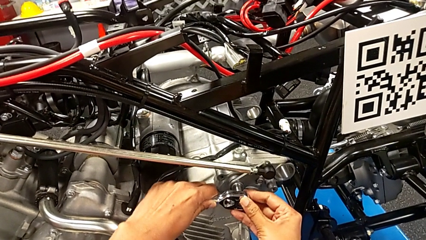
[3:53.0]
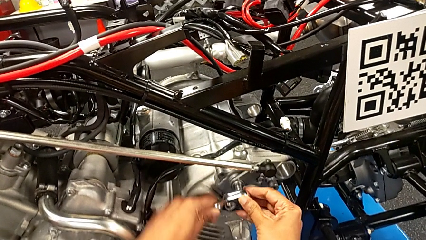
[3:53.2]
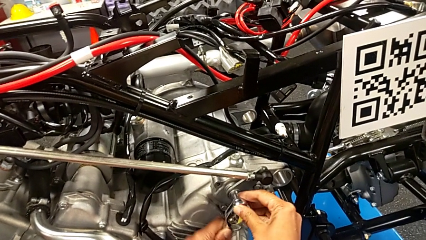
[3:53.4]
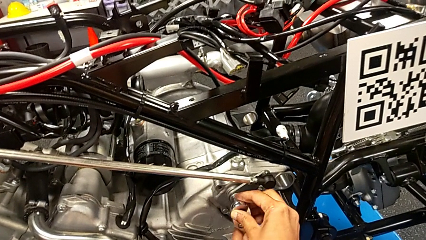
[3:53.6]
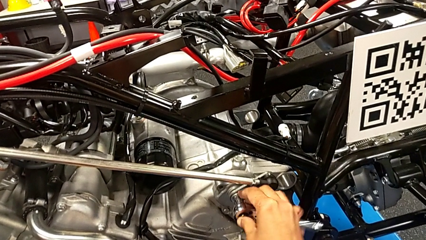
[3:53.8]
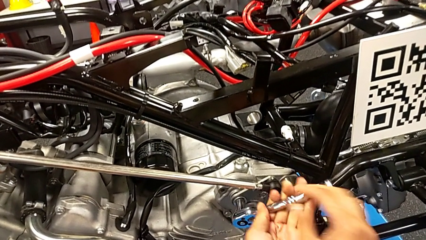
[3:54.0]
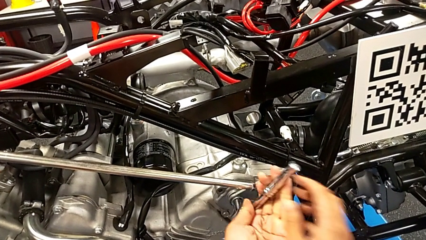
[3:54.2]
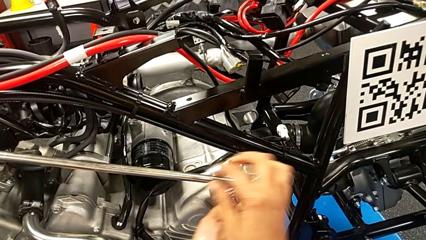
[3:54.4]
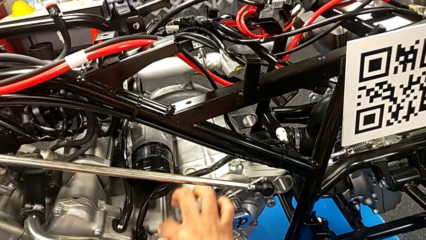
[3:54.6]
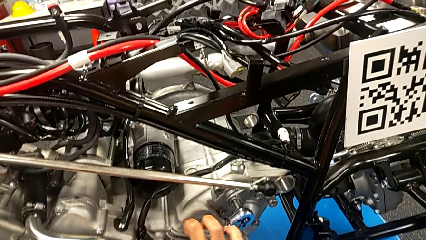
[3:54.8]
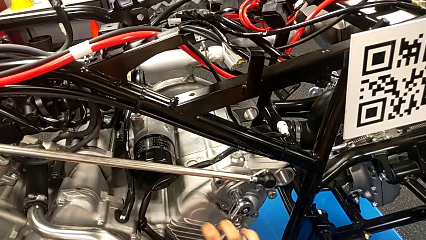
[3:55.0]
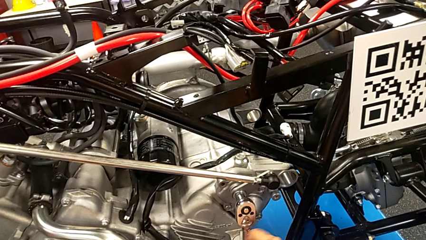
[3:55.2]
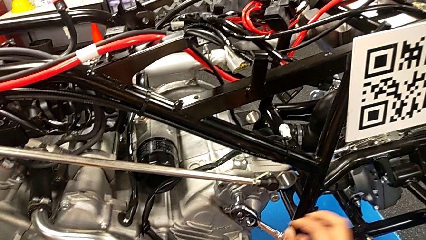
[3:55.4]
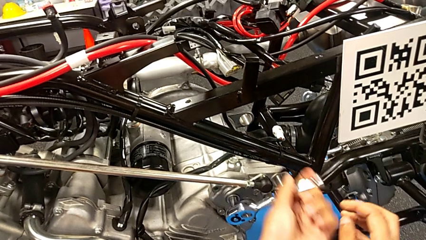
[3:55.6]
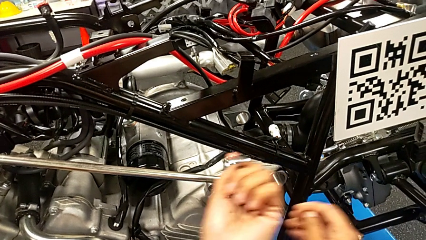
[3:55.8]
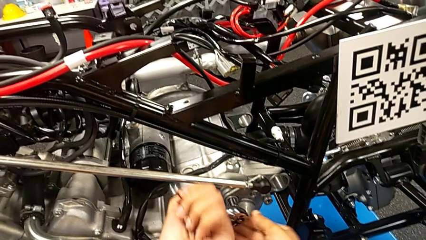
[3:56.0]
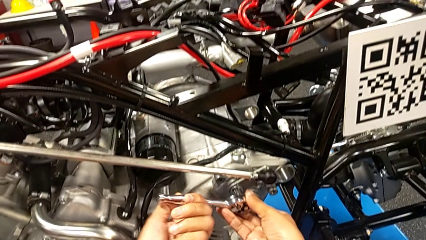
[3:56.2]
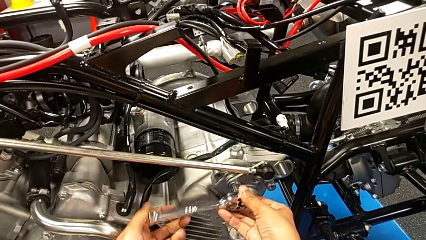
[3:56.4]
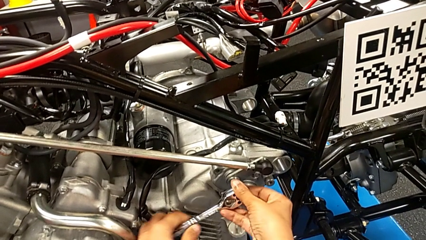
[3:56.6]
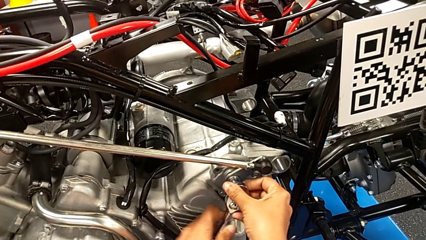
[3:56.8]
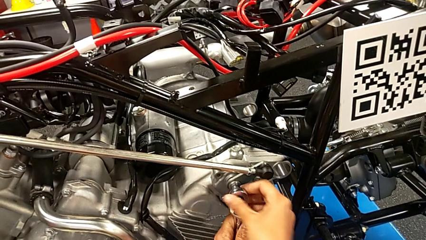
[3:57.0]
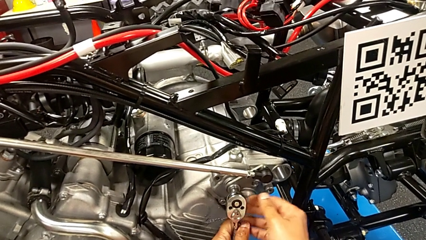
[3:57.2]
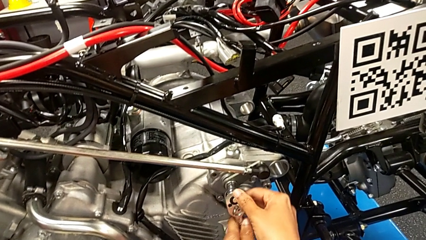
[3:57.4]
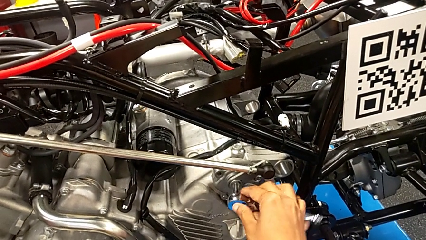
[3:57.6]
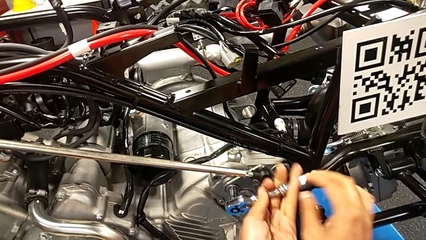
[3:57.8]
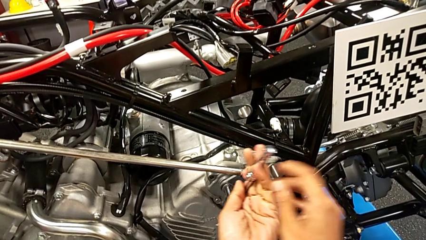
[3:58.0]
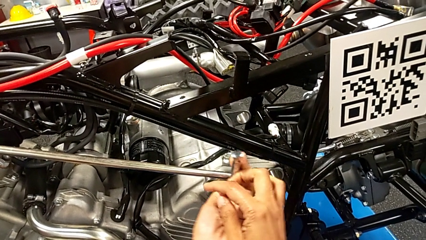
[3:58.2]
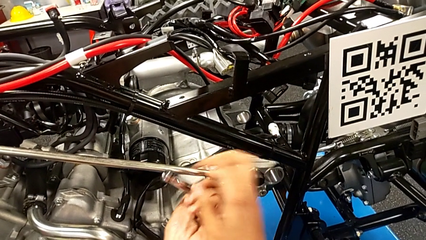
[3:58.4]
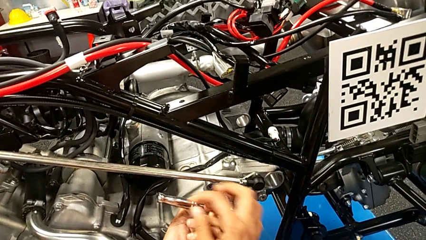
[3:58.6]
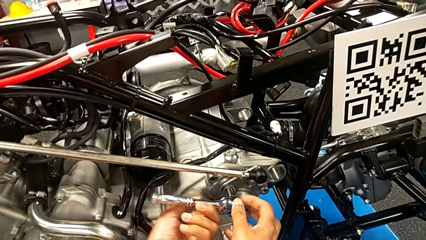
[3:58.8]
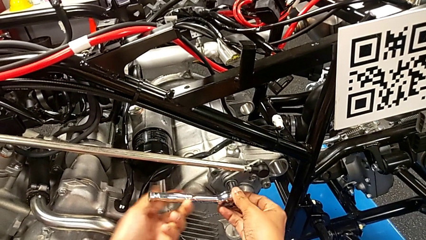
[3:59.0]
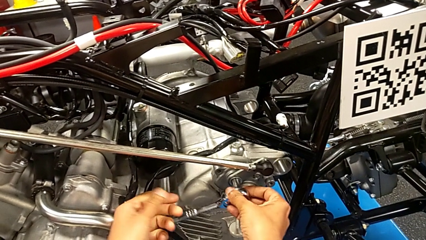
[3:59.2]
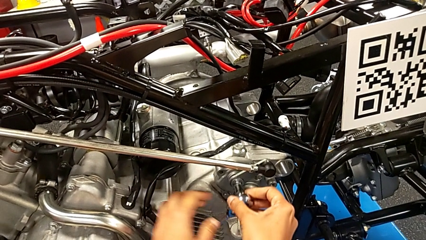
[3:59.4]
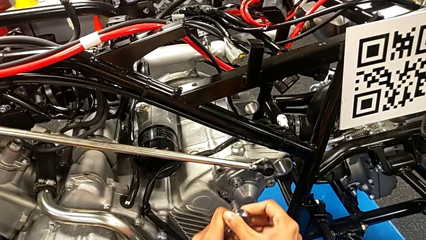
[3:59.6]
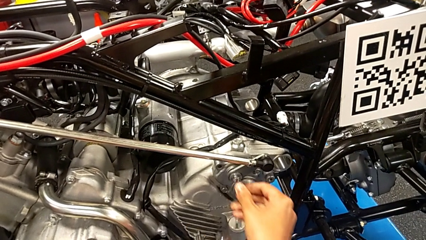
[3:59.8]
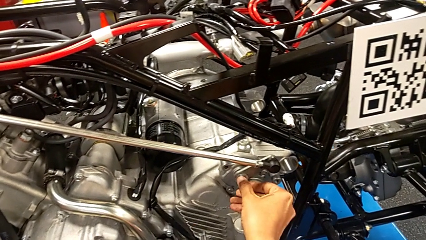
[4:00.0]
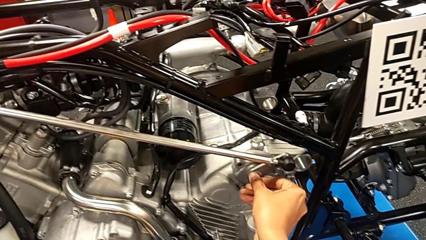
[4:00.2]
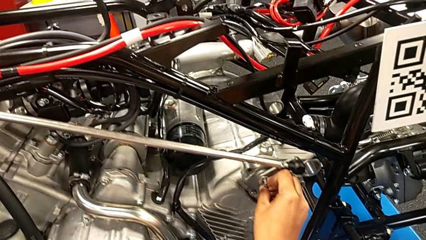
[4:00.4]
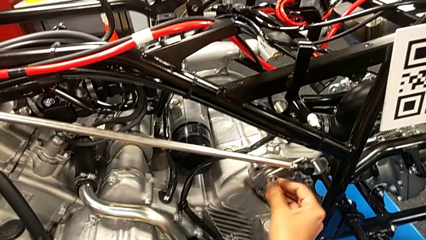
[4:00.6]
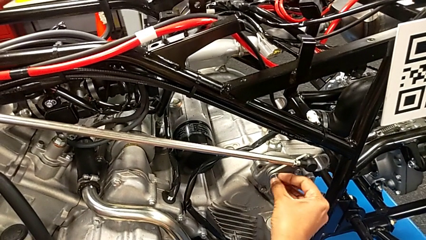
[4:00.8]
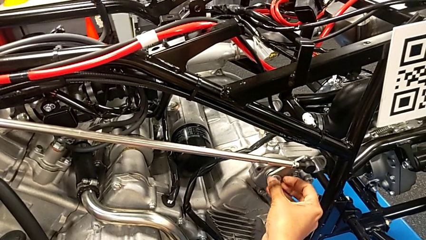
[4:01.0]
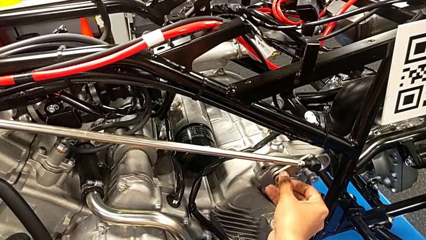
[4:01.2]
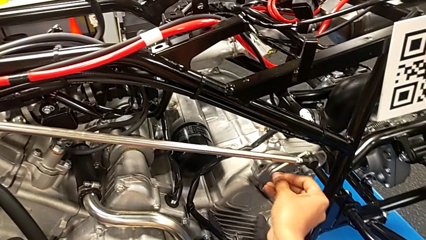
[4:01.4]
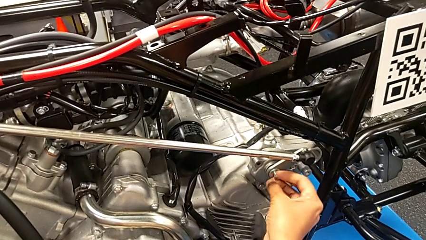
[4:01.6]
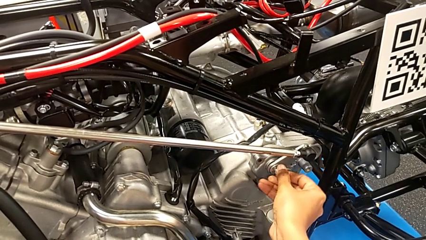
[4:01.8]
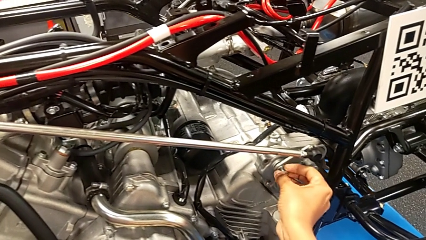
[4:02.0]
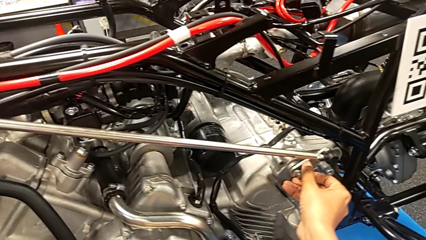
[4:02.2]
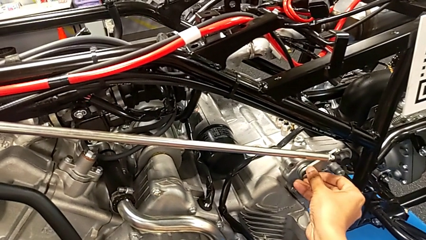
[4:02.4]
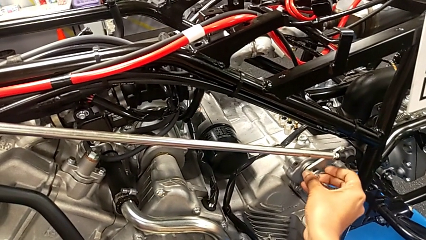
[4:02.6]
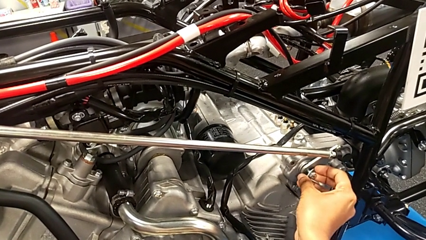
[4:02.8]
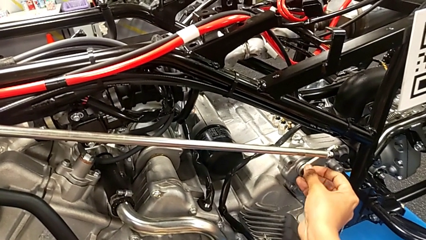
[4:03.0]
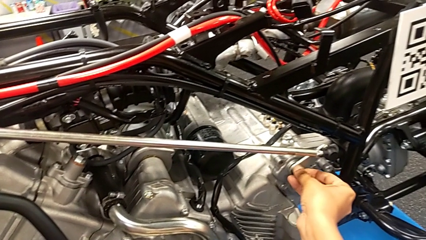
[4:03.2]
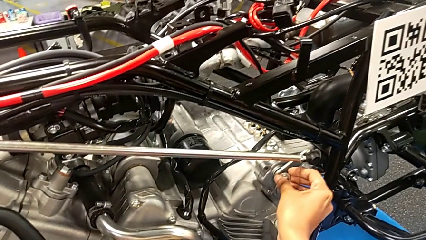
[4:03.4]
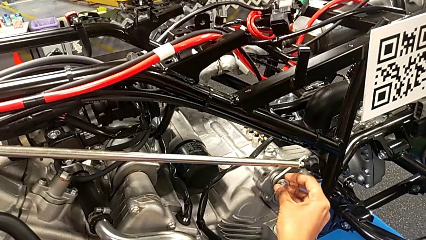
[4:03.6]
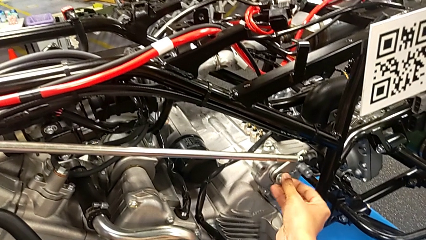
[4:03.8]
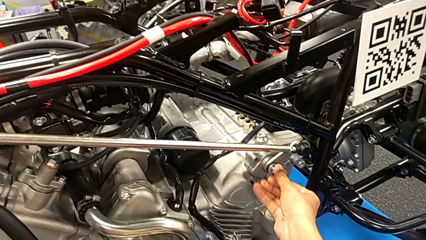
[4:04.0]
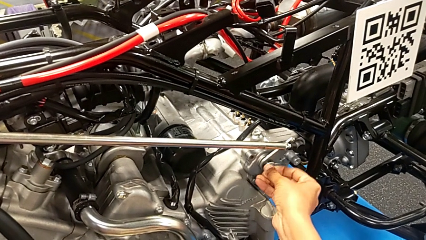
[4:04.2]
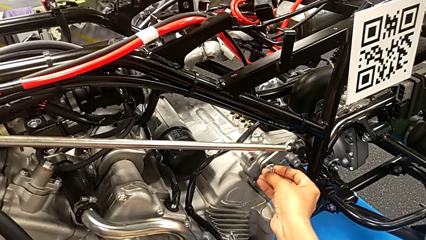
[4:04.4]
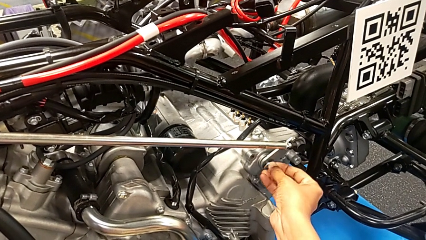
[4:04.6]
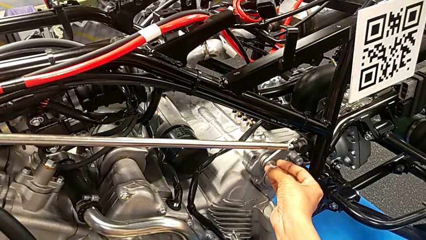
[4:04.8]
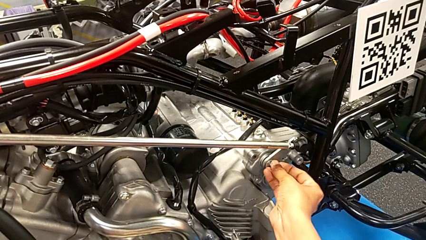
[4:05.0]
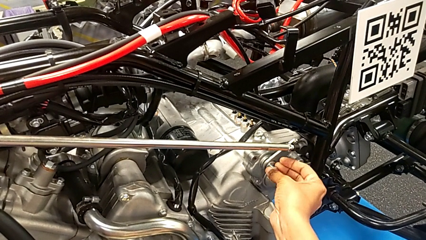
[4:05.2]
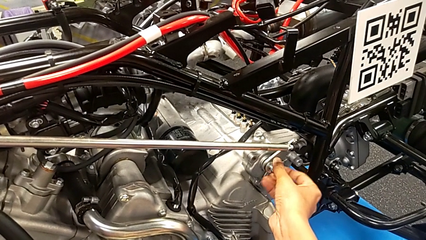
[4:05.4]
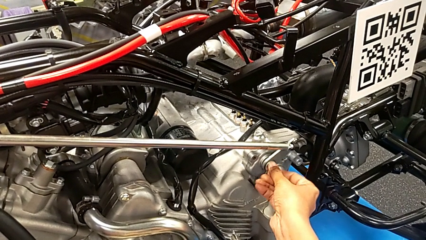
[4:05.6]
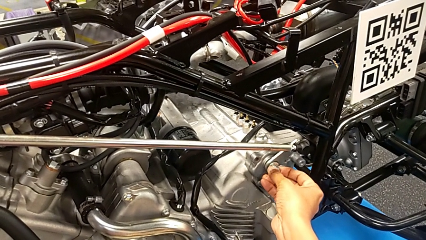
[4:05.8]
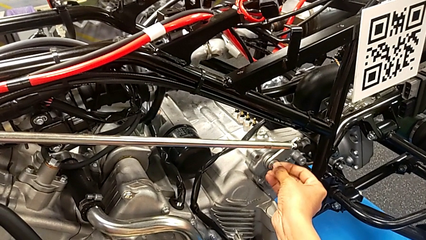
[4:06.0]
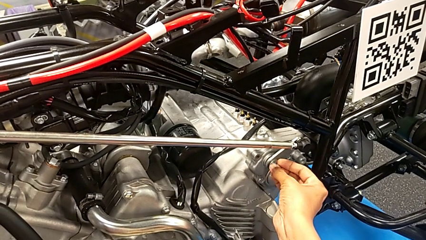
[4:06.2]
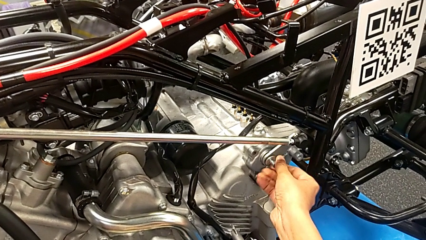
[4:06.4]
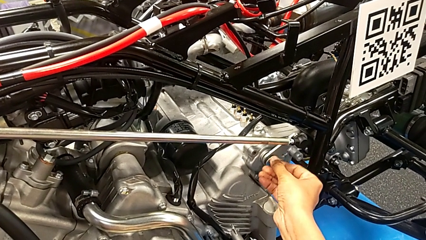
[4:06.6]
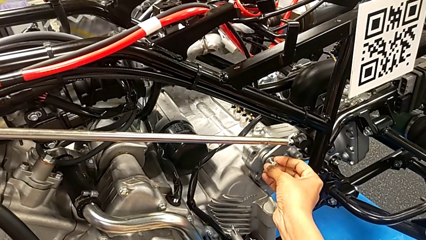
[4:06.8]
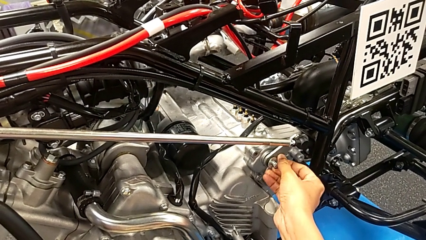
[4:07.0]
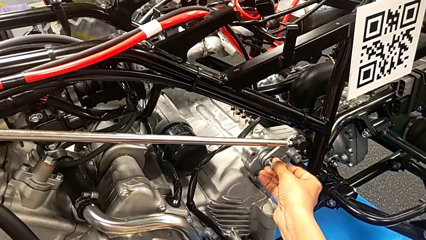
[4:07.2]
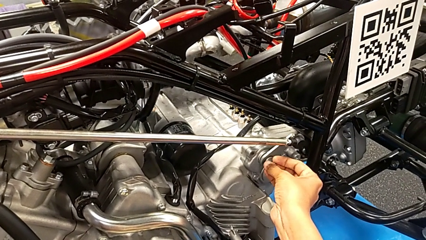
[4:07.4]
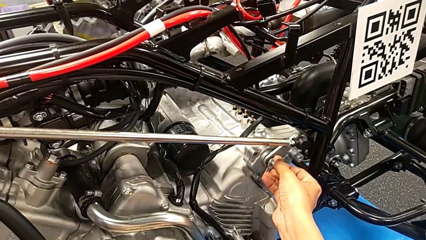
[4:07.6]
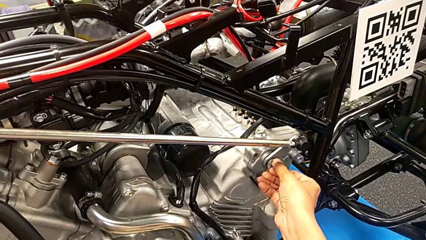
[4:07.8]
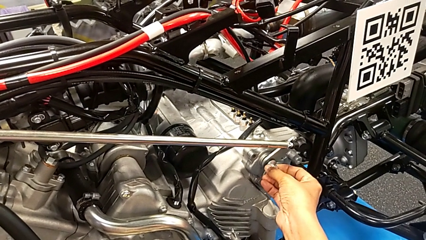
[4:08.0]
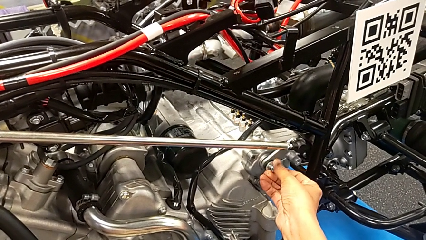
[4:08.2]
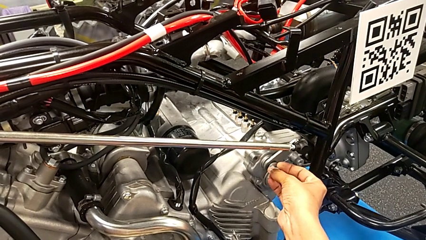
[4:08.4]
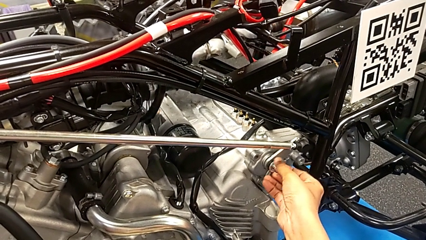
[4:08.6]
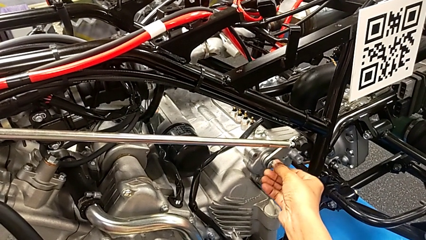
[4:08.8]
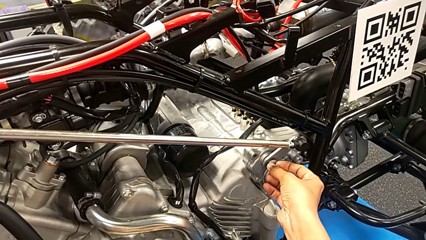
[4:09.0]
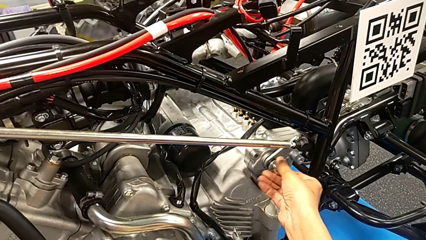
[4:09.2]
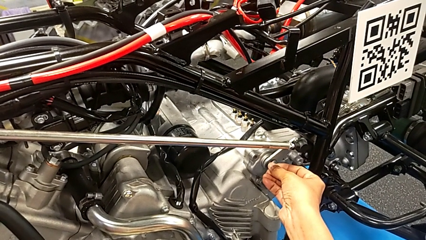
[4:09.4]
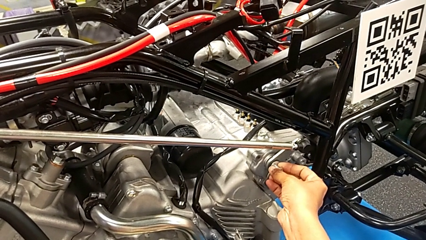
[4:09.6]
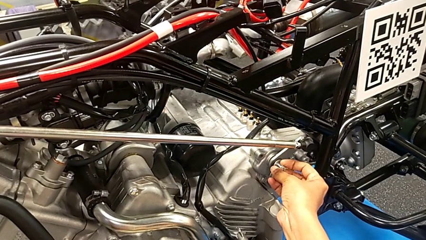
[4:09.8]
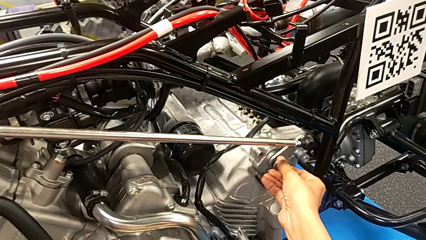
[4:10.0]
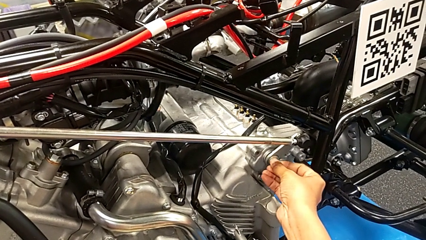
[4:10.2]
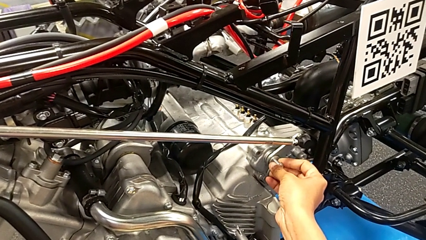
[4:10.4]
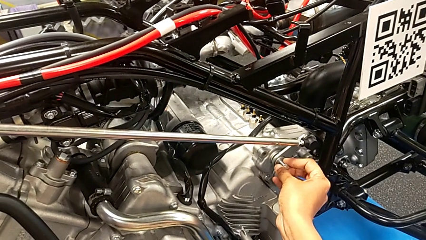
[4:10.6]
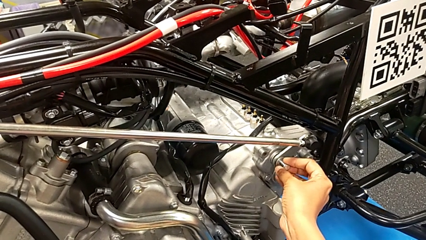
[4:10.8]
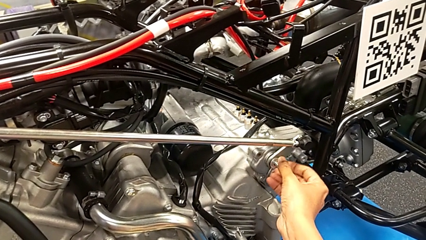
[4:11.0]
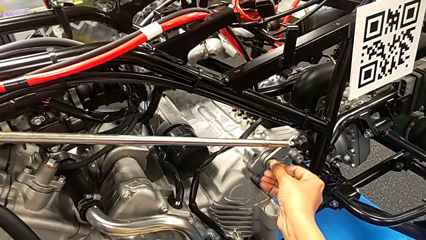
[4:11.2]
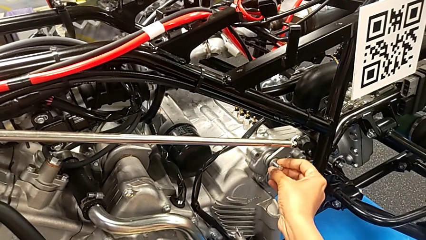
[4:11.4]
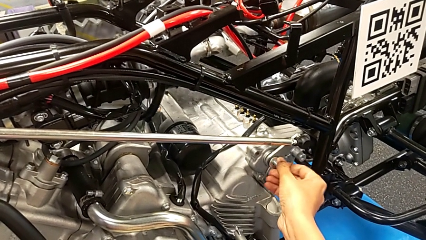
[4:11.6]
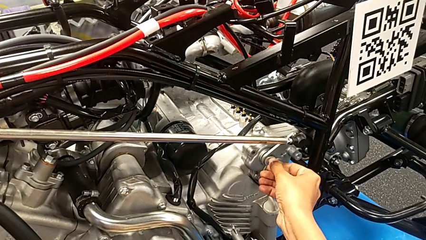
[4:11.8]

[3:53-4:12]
The camera wearer is losing the bolt. They unscrew the bolt, withdraw the ratchet and unscrew the bolt.
